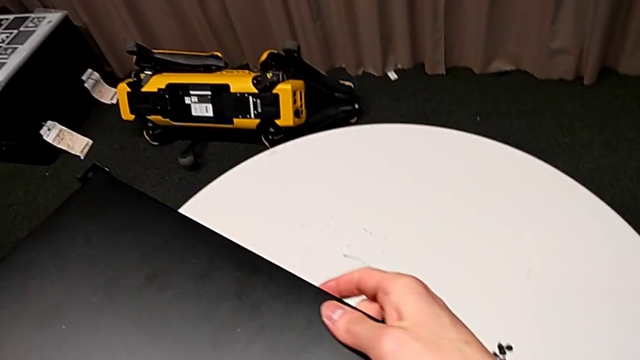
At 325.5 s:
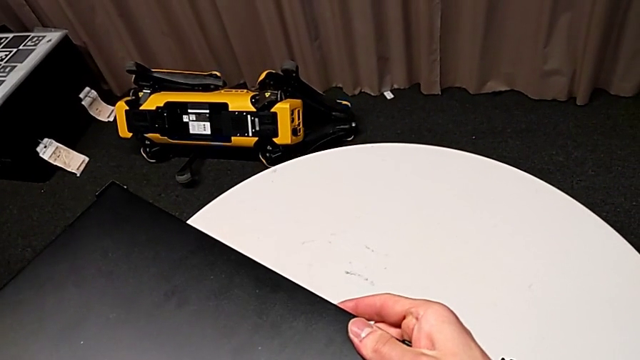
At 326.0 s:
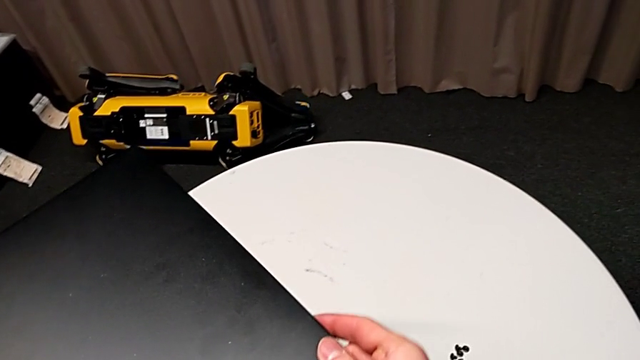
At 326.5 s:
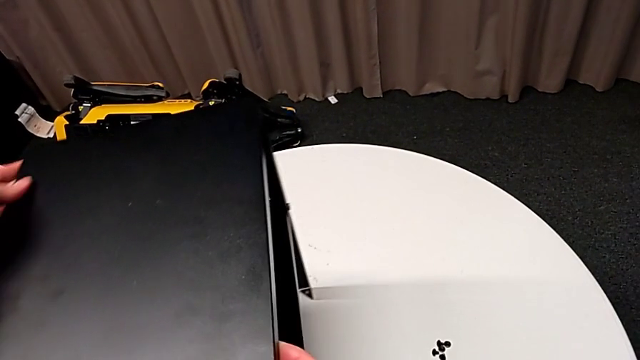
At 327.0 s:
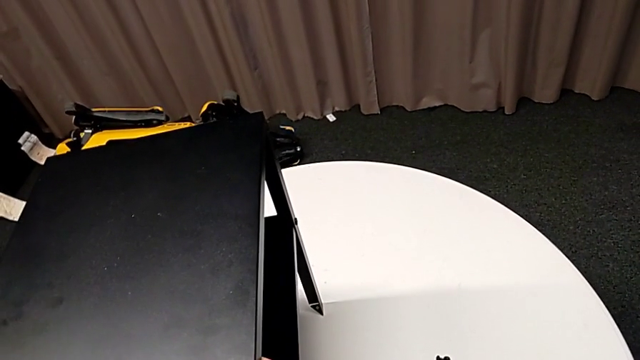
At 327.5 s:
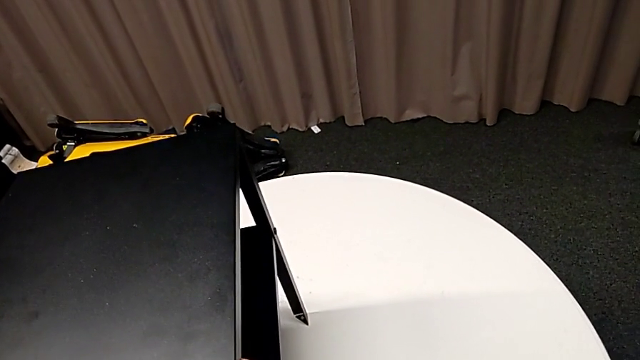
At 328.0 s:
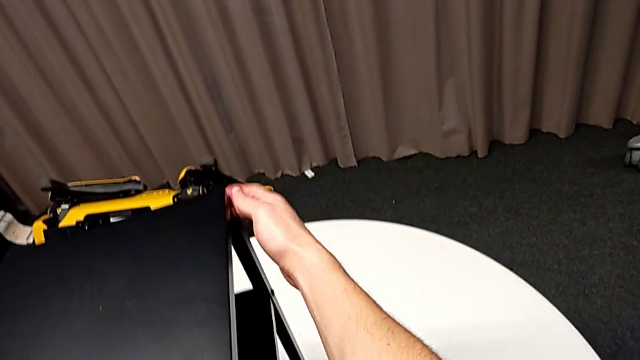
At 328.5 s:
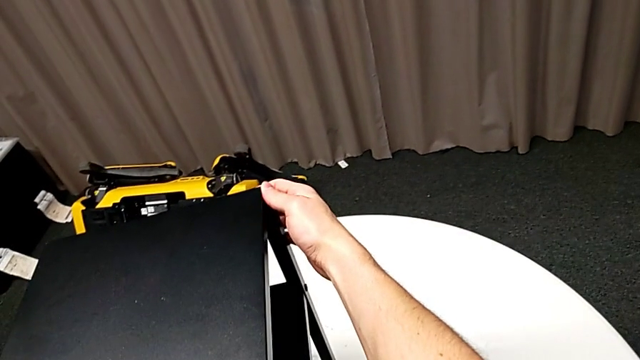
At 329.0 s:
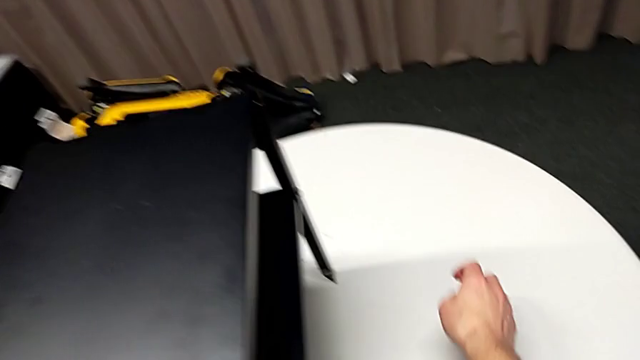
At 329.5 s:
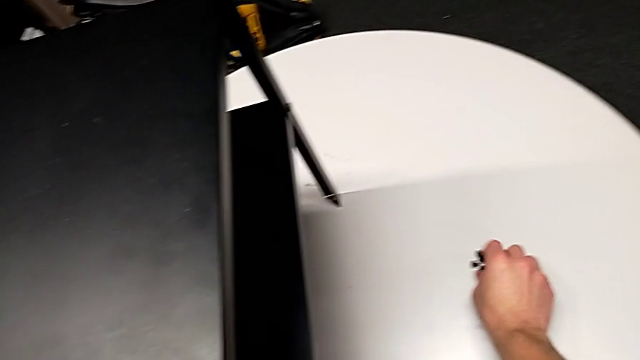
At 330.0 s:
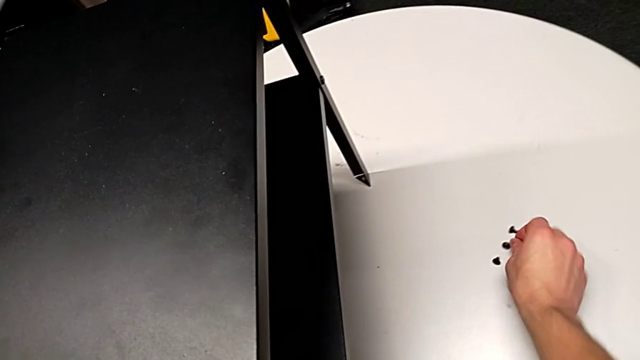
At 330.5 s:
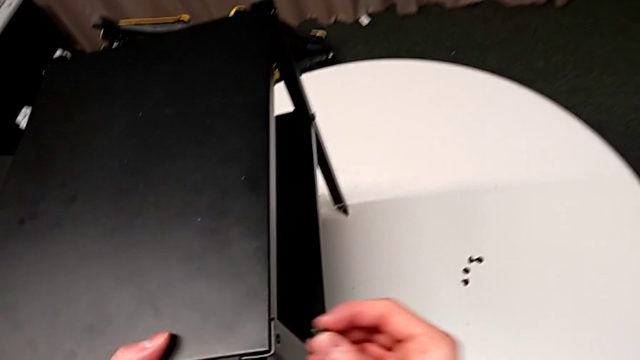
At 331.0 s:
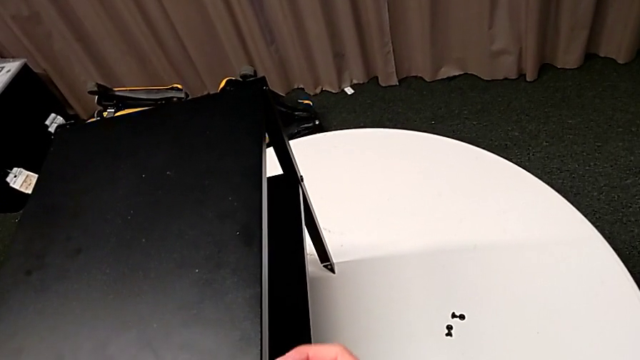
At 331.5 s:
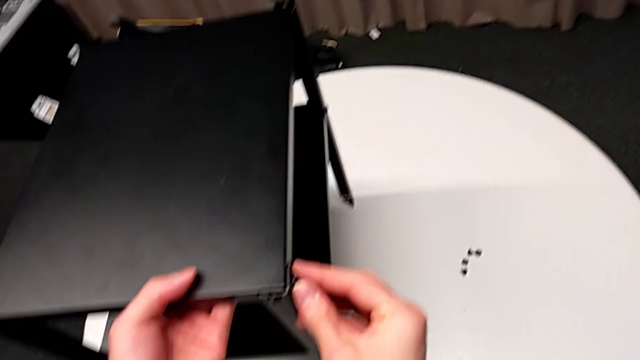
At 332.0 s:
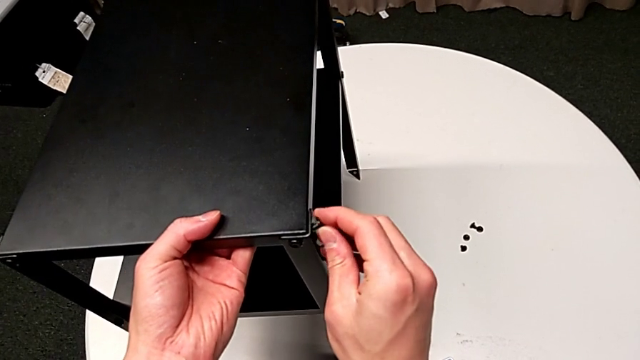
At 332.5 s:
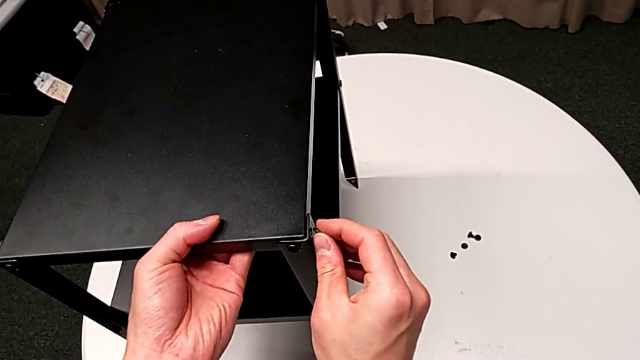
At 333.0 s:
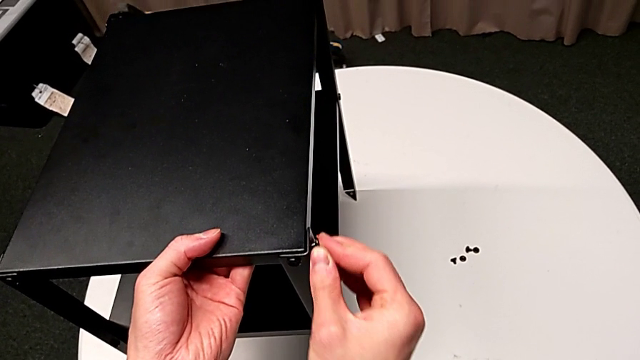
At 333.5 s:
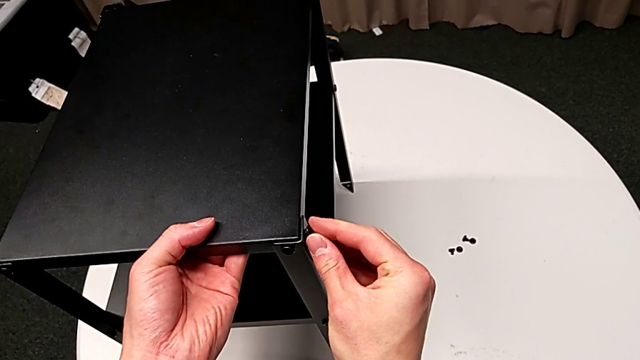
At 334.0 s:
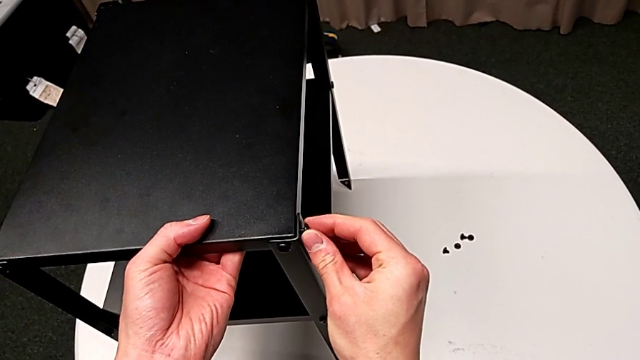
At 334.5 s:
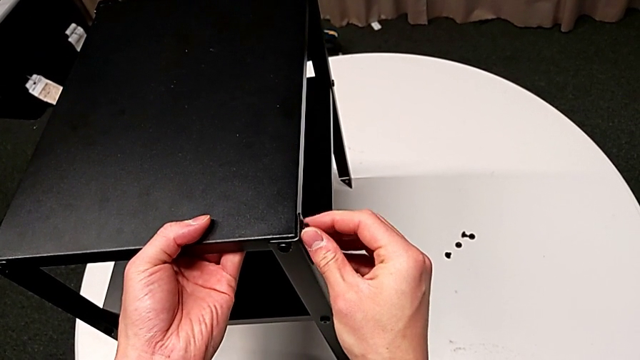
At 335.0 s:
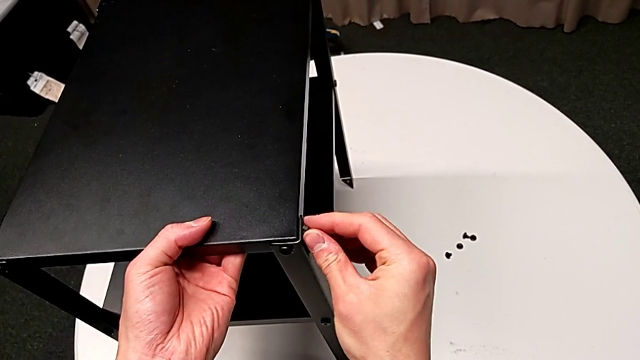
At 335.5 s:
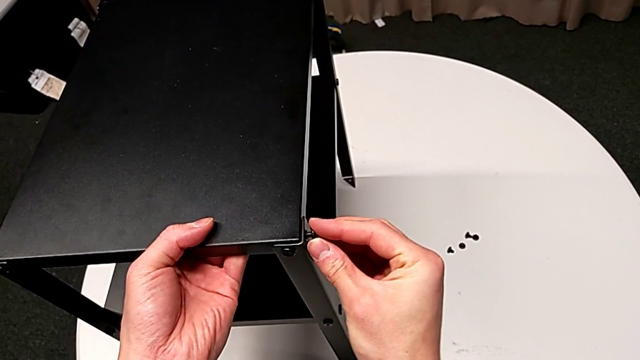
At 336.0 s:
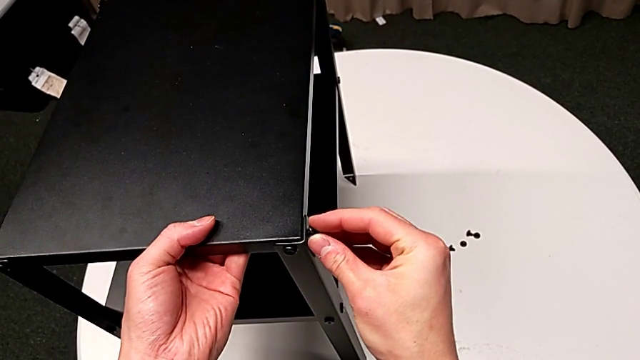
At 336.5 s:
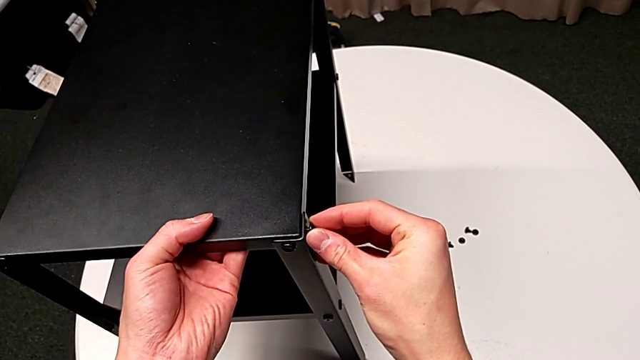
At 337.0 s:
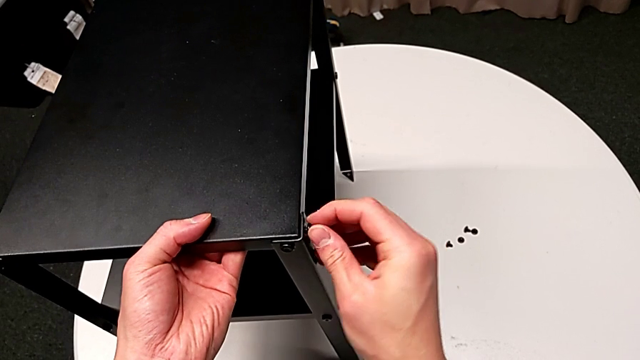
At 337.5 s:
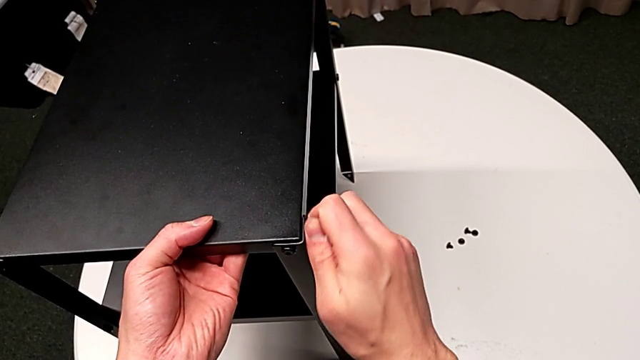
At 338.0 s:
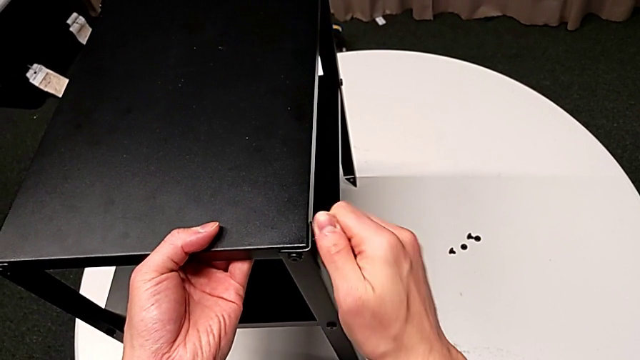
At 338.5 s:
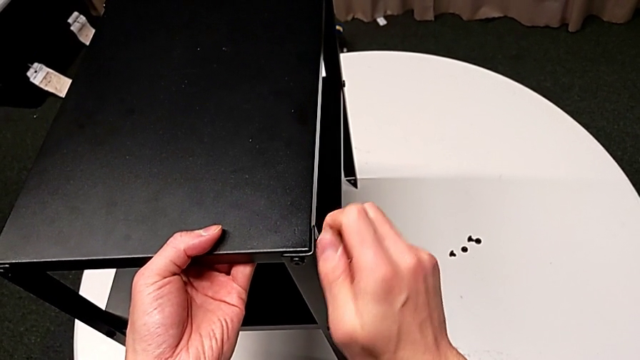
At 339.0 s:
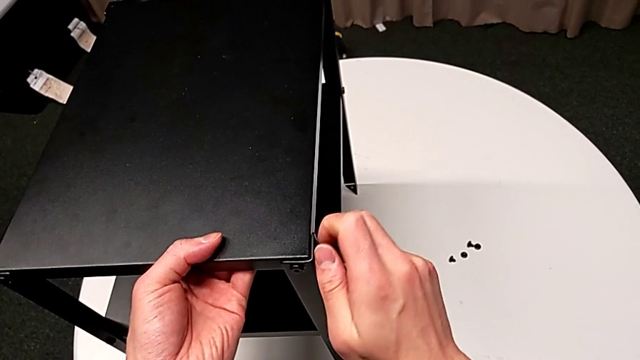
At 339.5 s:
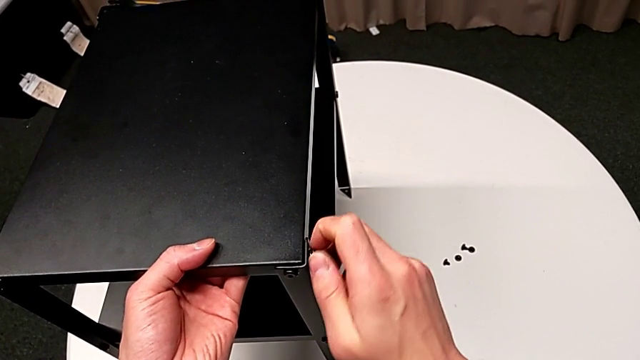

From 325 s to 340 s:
The camera wearer is assembling the second leg of the table. They slide the nightstand, inspect it, grab the hex socket head, insert it, align it and screw it.

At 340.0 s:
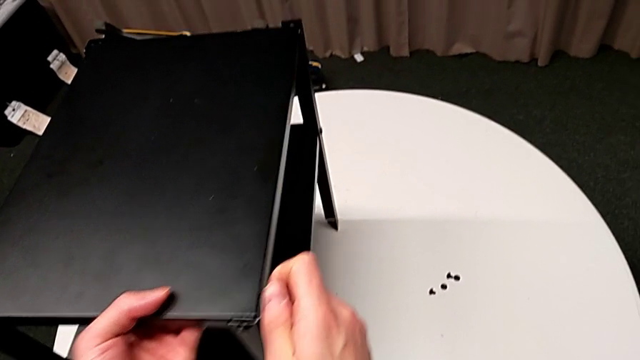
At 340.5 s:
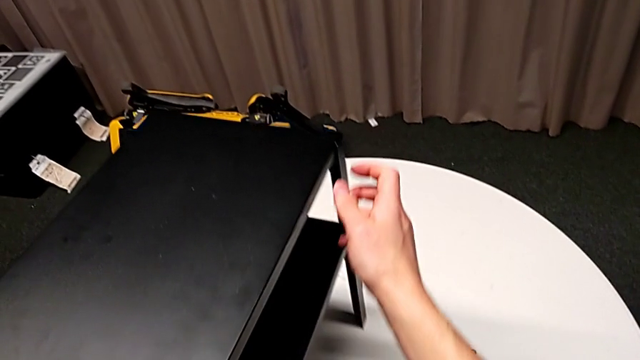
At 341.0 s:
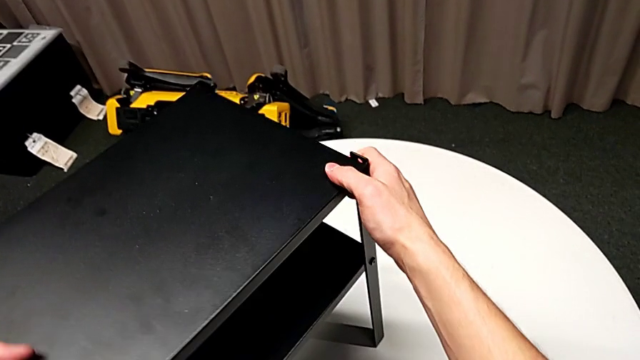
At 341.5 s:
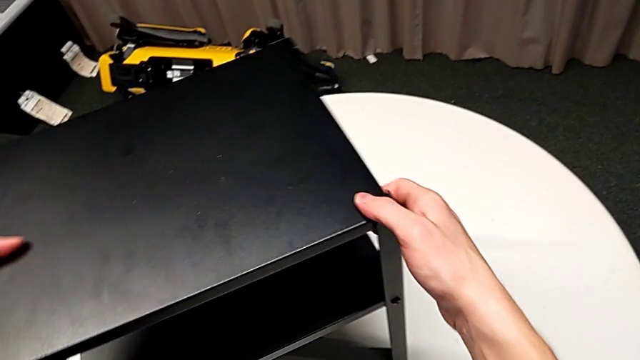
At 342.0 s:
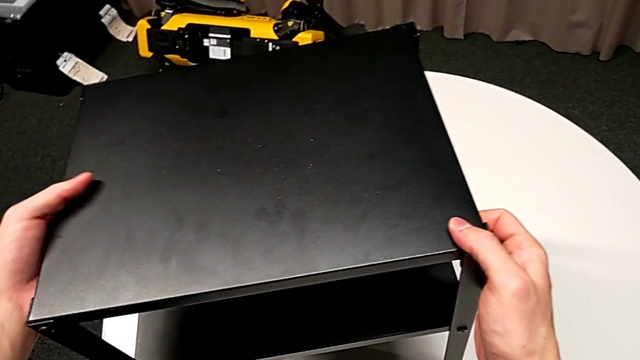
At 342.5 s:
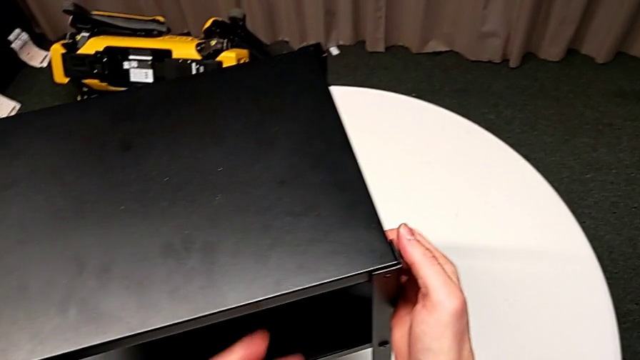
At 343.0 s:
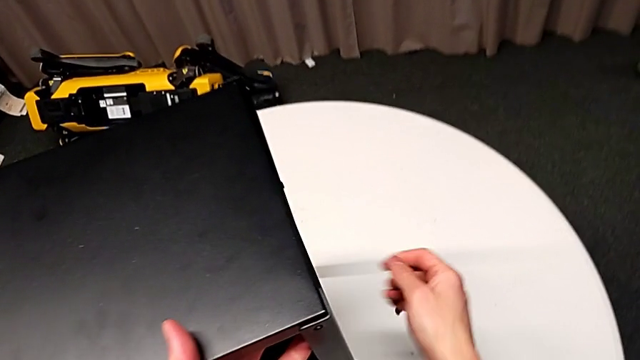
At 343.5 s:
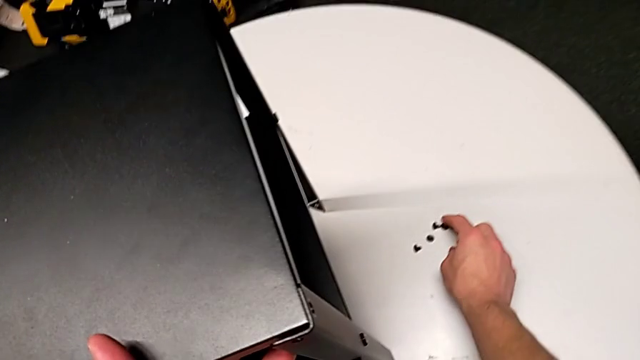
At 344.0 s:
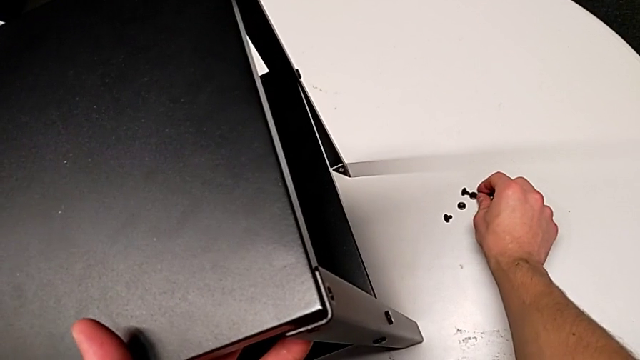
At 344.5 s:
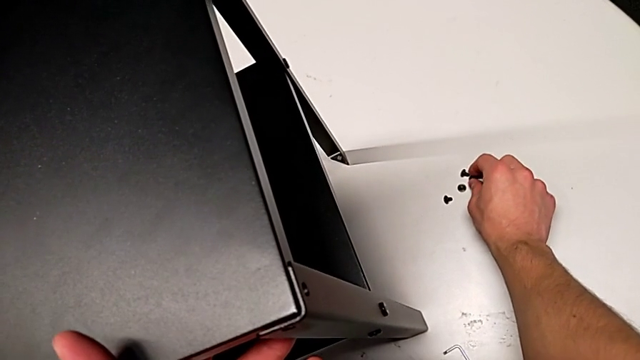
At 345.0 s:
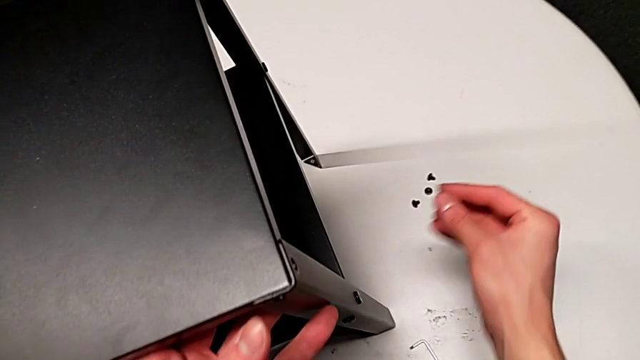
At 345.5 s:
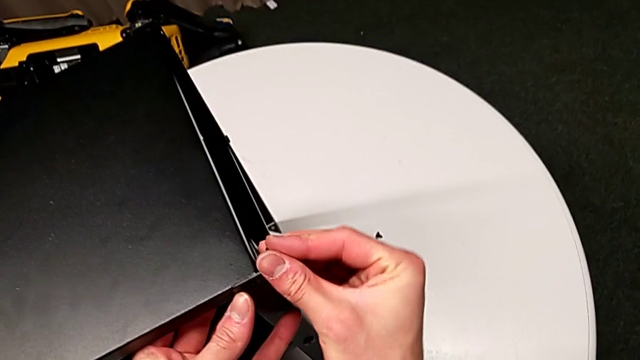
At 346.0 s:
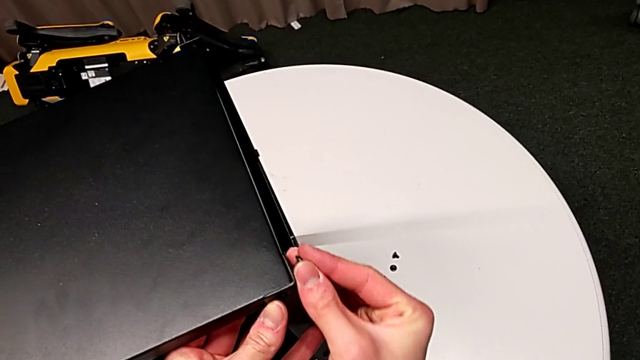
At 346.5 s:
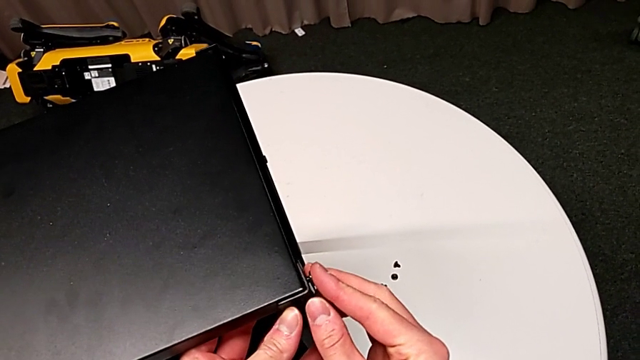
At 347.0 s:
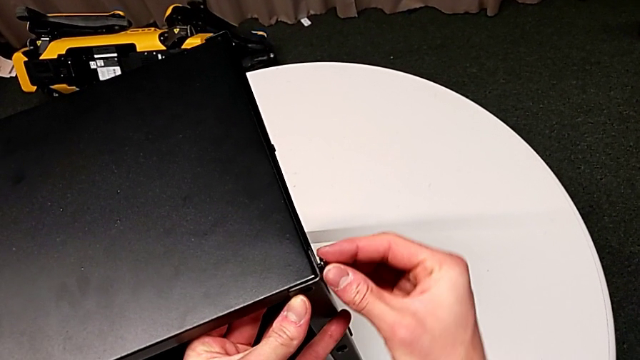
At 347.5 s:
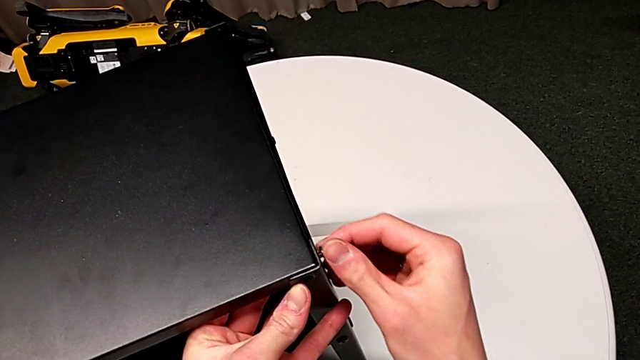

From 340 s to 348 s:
The camera wearer is assembling the third leg of the table. They slide the nightstand, approach the hex socket head, grab it and insert it.
